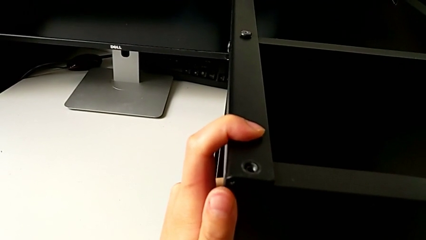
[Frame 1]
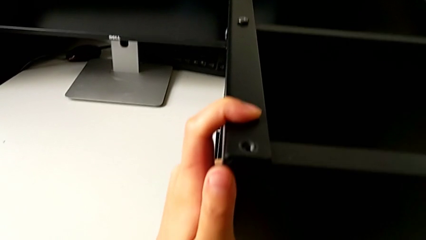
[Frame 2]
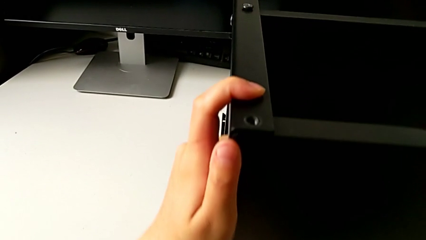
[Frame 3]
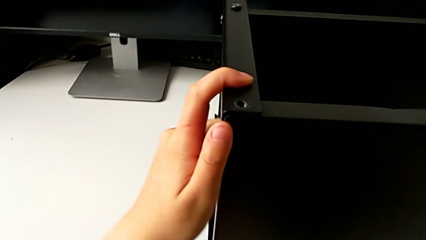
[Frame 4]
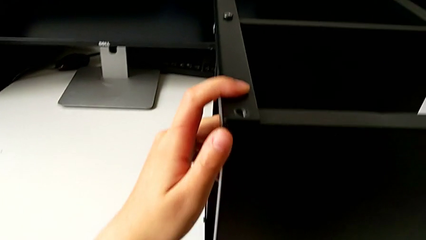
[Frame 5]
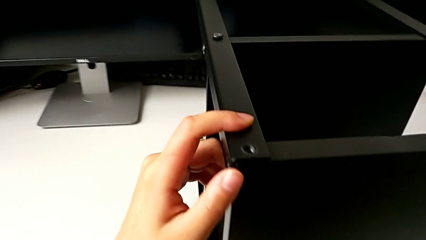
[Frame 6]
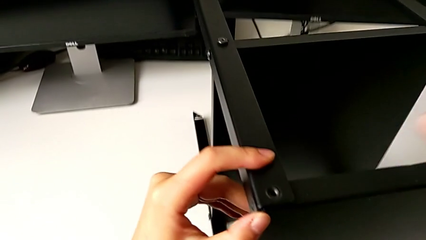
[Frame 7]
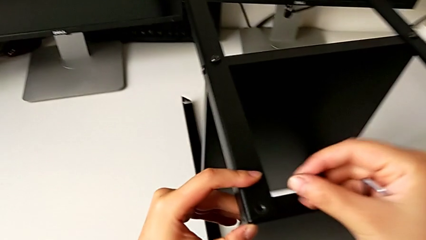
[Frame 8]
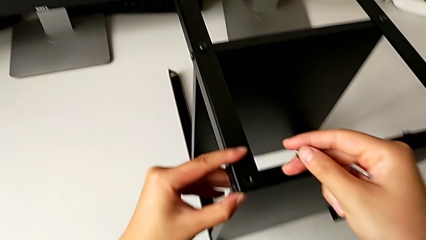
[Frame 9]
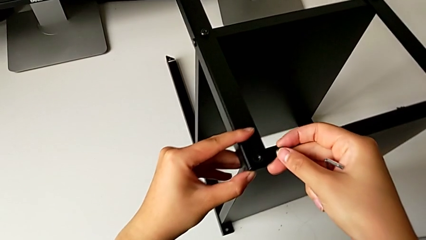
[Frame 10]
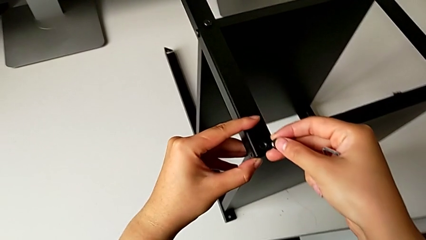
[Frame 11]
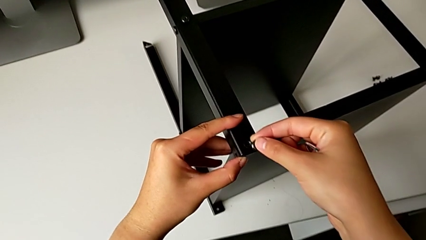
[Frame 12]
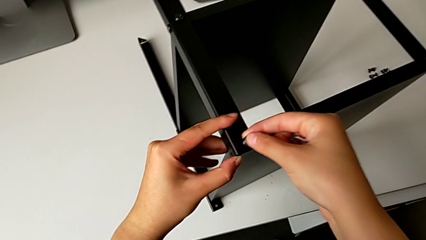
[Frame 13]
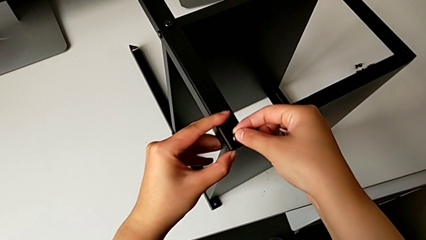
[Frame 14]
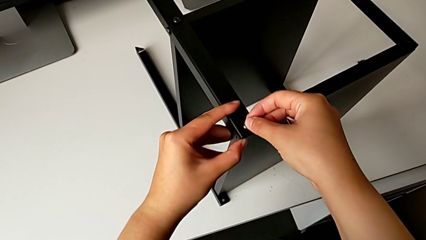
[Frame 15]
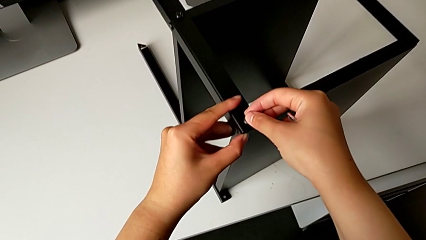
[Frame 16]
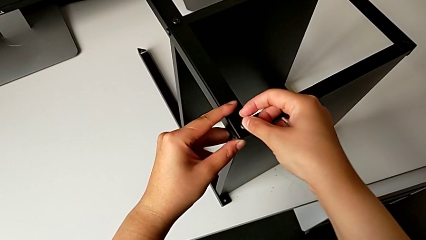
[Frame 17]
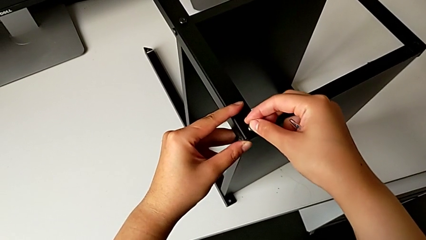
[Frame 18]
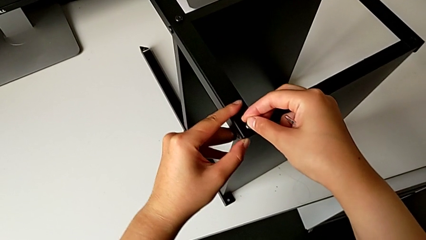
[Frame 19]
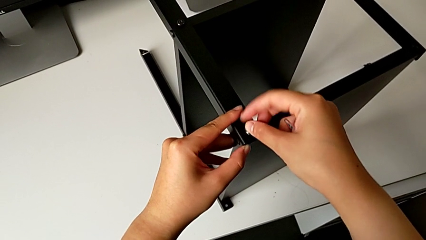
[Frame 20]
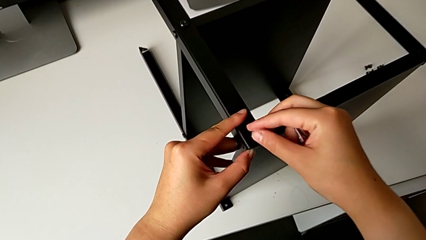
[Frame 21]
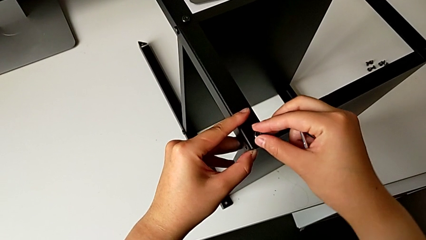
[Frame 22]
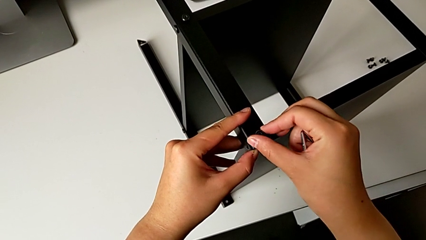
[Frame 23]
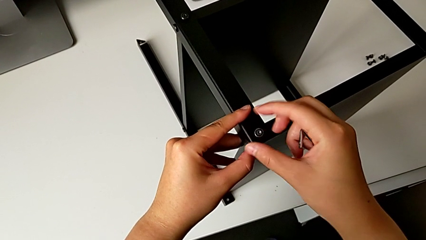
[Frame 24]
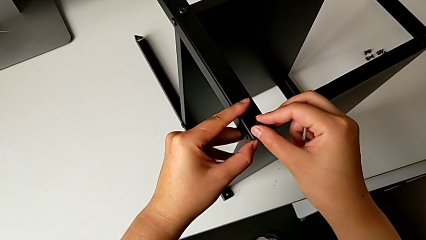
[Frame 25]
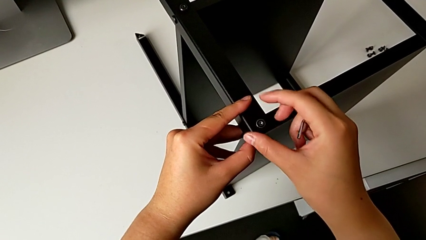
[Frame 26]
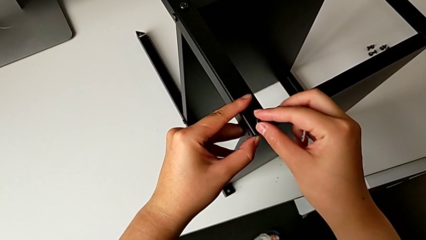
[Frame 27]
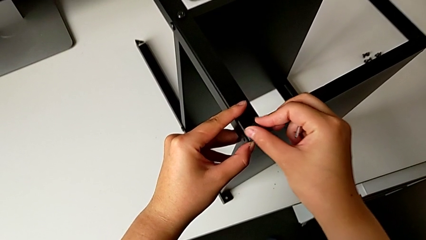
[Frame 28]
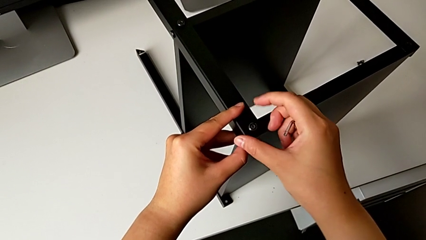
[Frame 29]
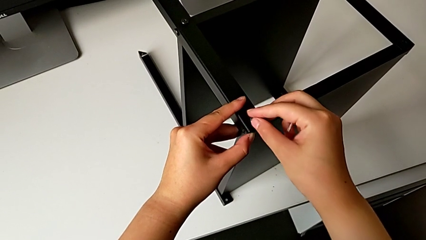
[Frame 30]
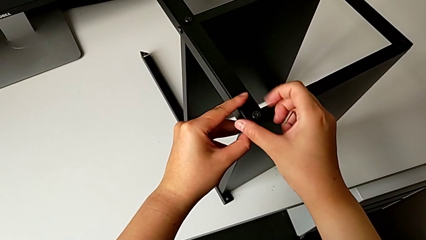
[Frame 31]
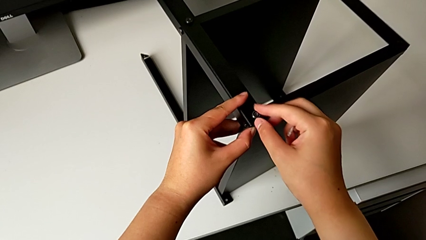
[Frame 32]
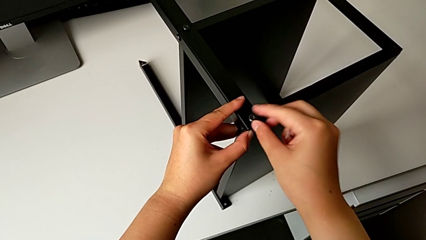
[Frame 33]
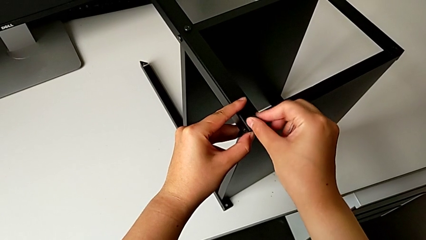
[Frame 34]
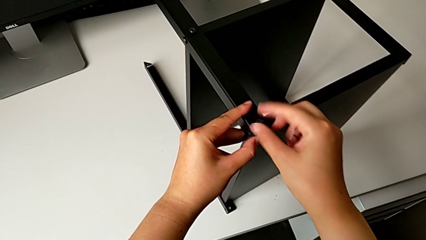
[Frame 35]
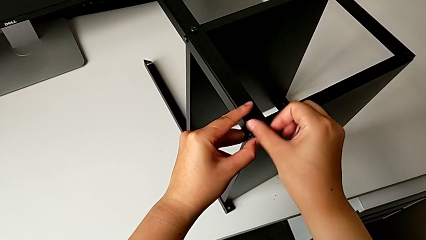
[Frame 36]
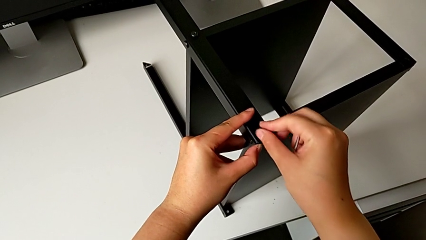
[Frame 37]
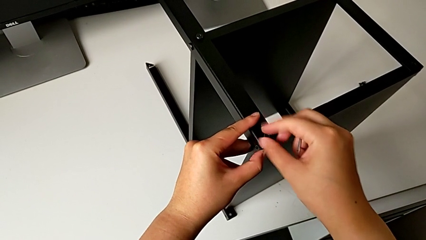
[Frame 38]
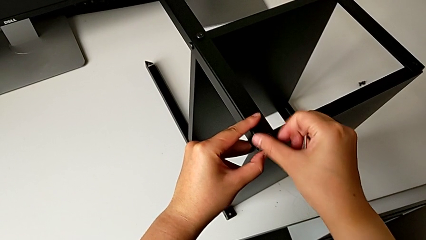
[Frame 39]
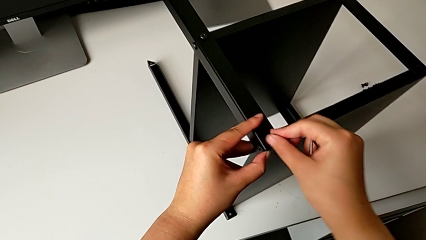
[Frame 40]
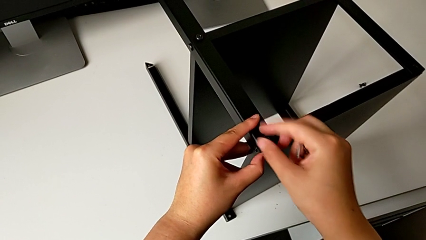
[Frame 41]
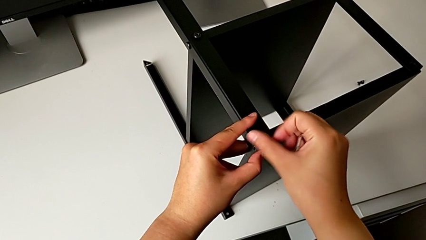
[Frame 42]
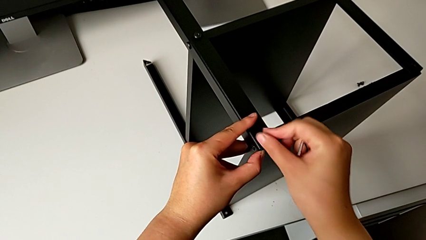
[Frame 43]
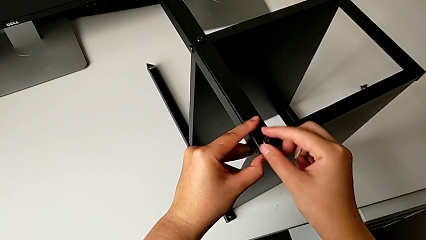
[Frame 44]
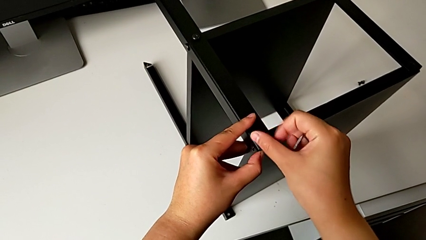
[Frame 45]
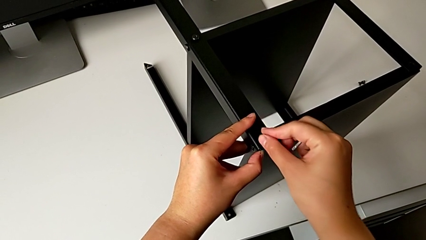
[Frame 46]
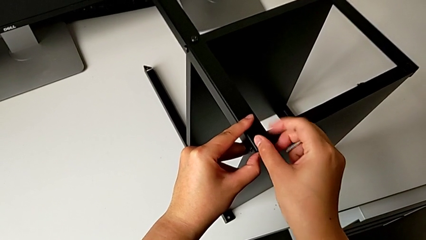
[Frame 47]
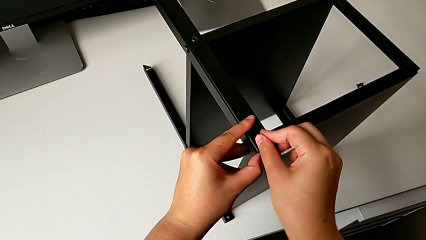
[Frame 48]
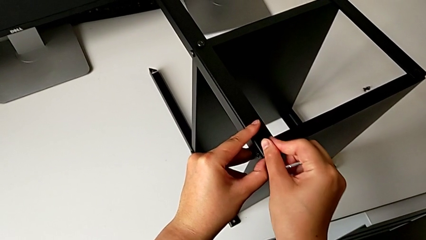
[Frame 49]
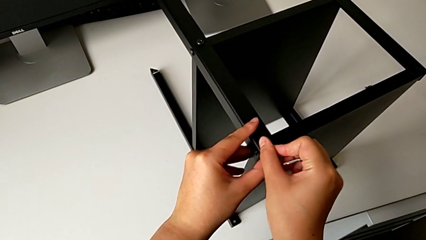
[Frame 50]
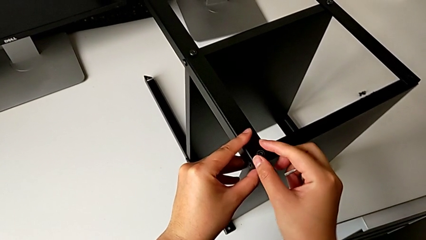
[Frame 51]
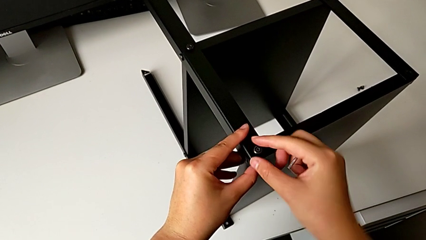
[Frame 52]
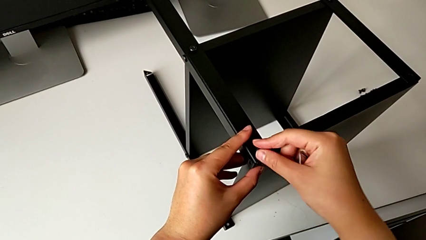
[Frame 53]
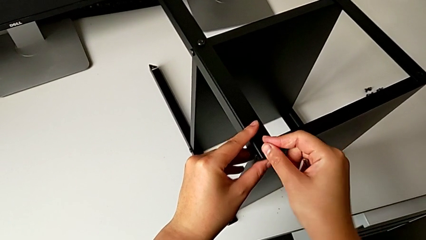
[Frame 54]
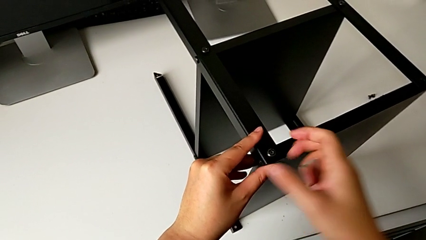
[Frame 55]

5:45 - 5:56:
The camera wearer is assembling the first leg into the top table. They align the top tray, insert the first hex socket head and screw it.

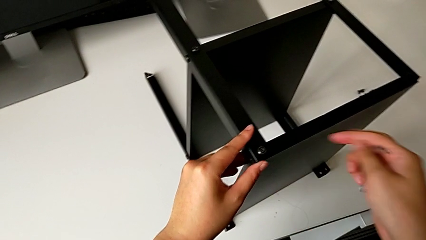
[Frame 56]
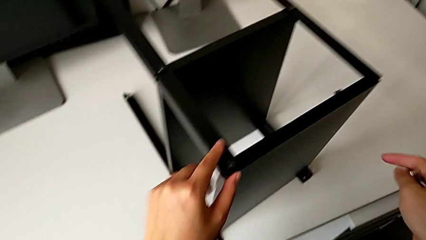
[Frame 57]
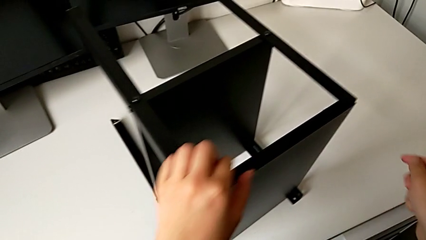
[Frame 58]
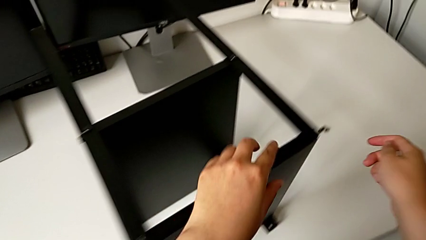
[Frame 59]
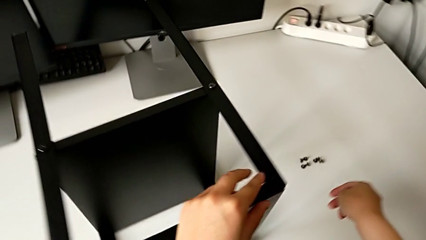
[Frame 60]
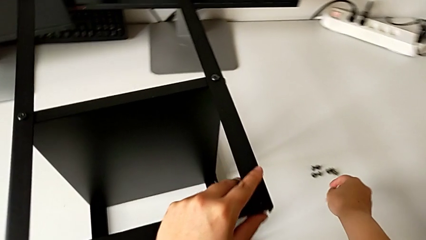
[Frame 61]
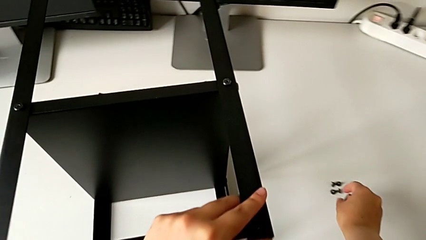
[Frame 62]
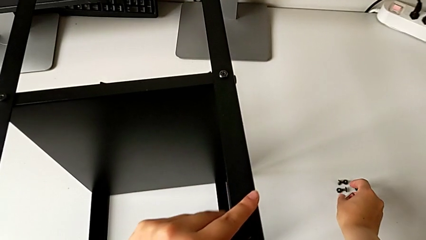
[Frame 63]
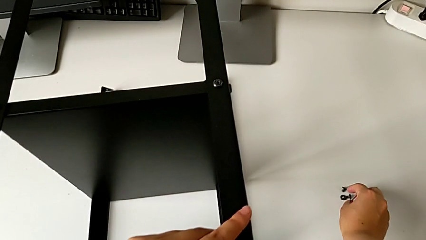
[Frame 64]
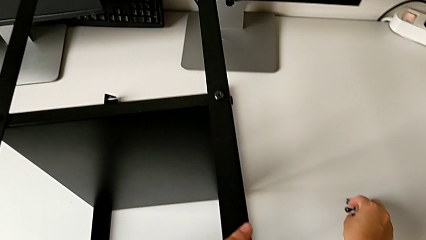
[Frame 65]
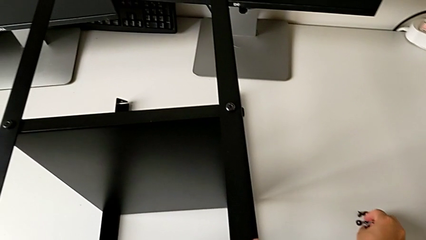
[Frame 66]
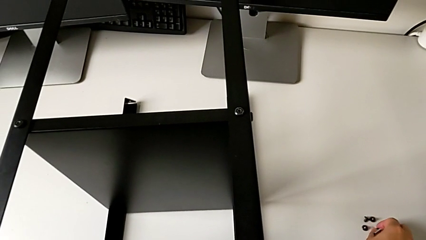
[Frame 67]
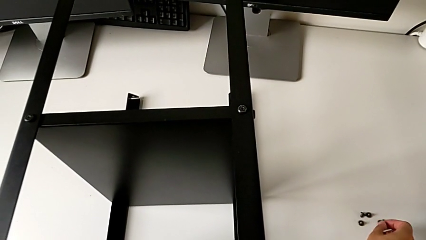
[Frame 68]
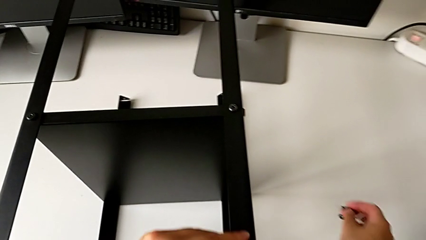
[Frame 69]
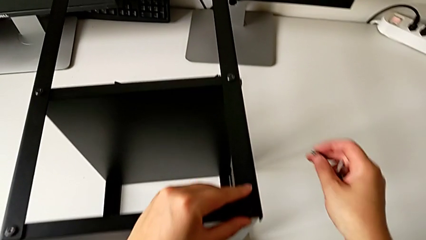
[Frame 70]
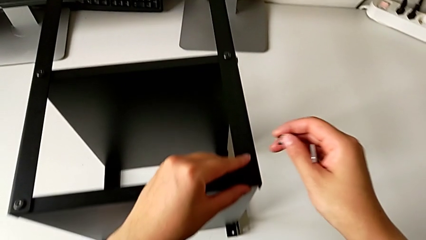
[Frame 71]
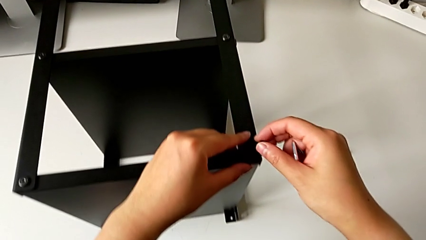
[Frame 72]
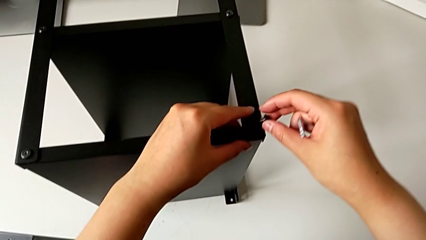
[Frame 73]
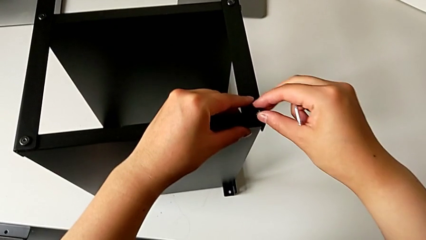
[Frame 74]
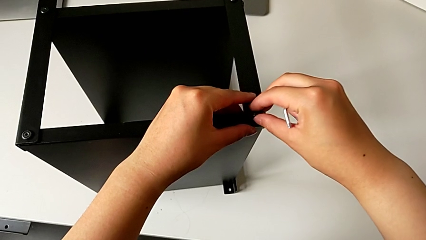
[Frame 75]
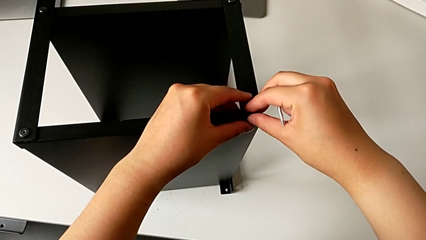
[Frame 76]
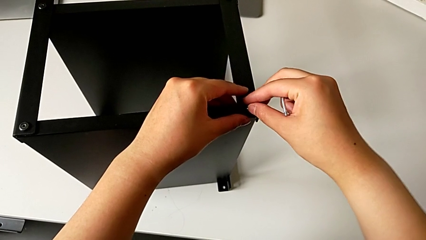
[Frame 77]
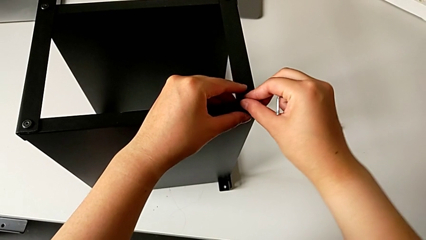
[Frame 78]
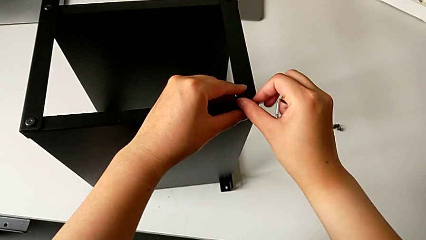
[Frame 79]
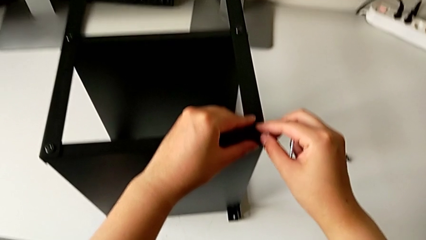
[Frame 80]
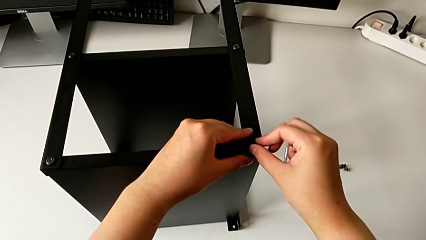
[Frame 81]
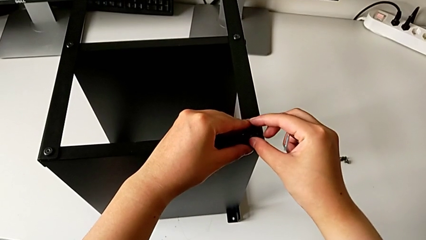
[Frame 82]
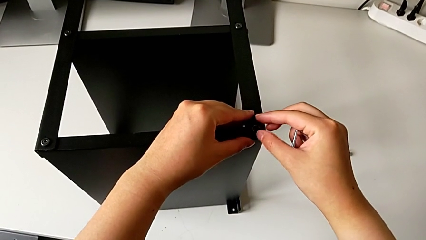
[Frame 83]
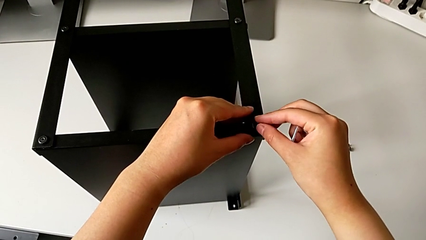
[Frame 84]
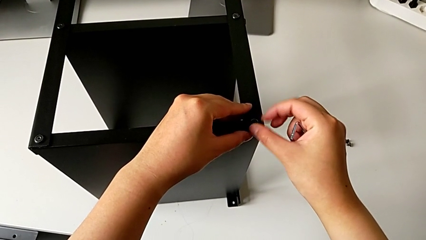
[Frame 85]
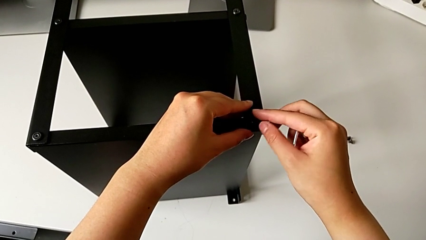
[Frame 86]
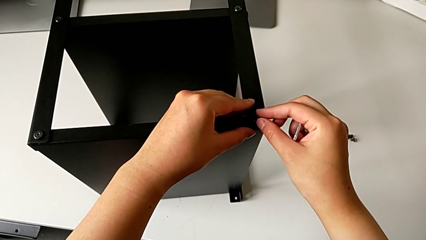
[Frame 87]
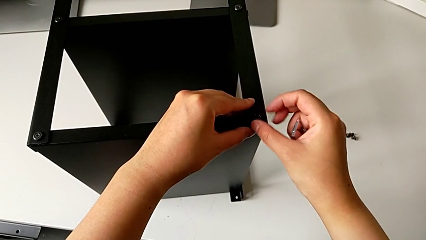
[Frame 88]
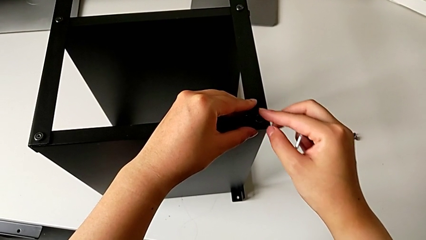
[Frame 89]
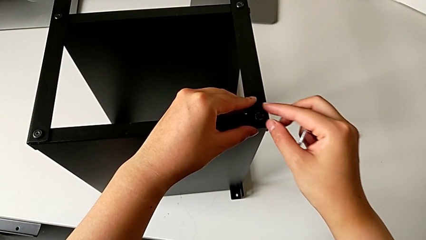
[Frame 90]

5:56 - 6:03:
The camera wearer is assembling the second leg into the top table. They grab the hex socket head, insert the second hex socket head and begin to screw it.
